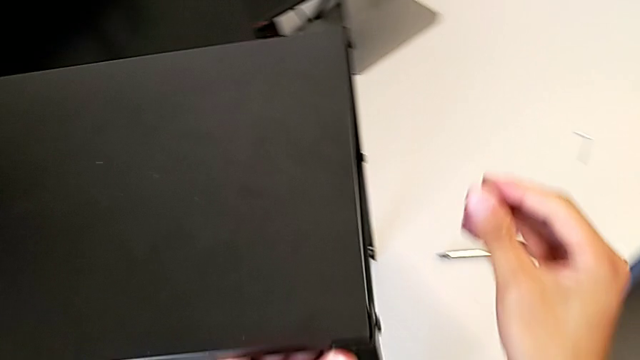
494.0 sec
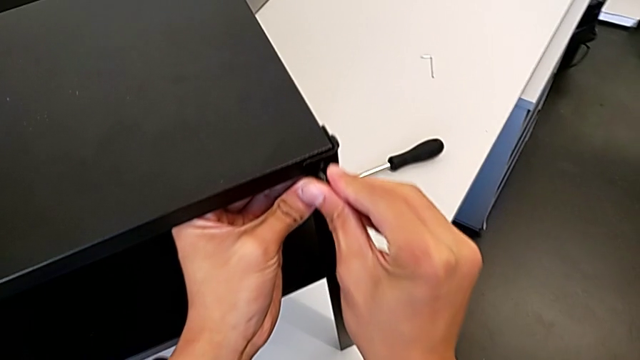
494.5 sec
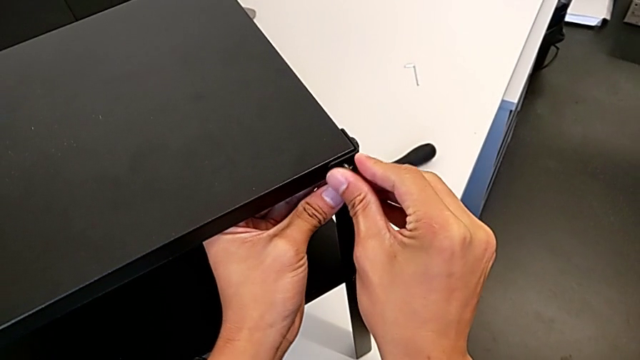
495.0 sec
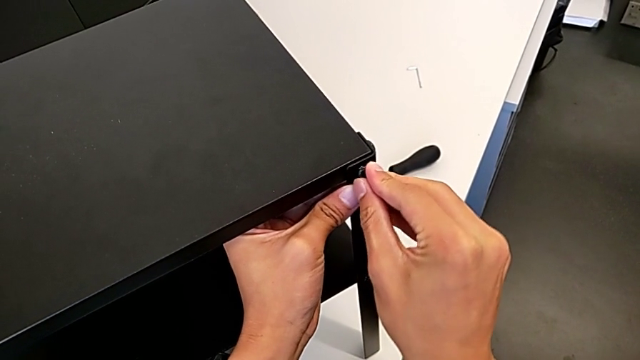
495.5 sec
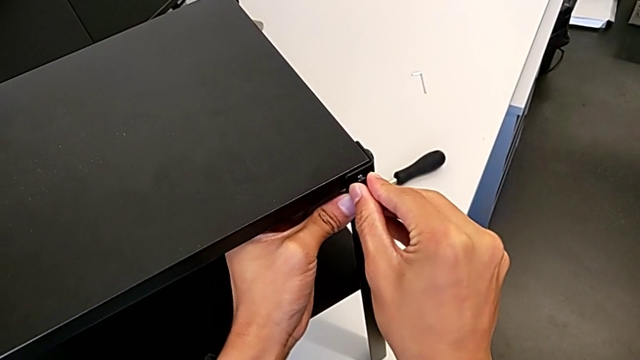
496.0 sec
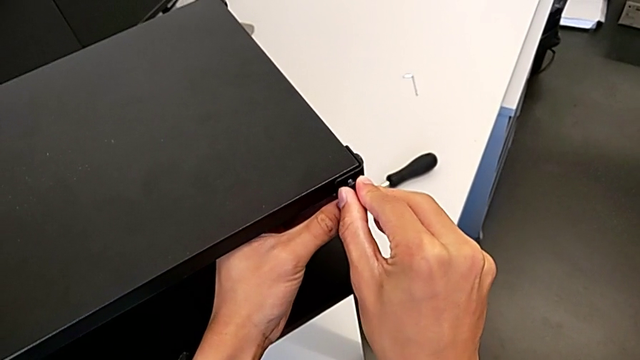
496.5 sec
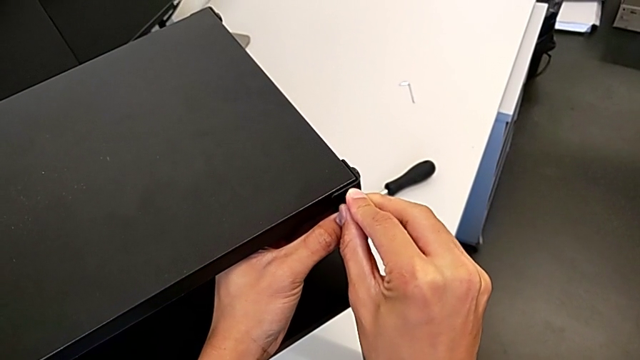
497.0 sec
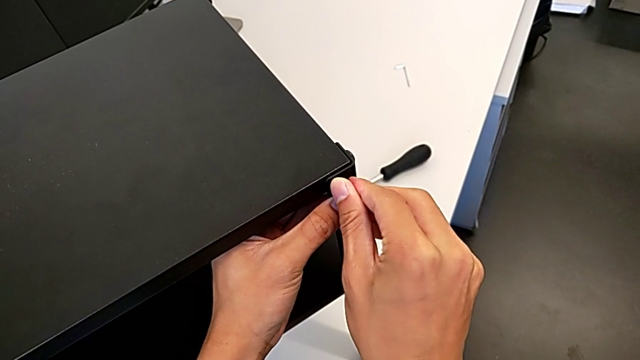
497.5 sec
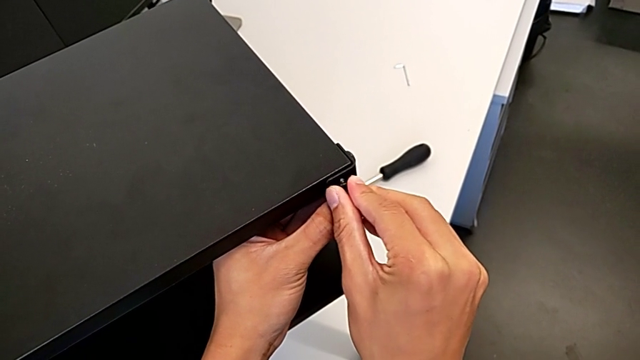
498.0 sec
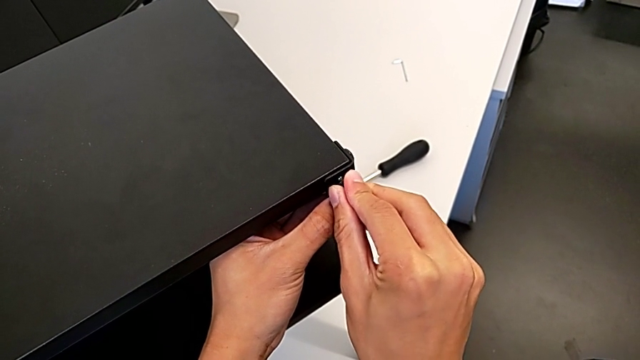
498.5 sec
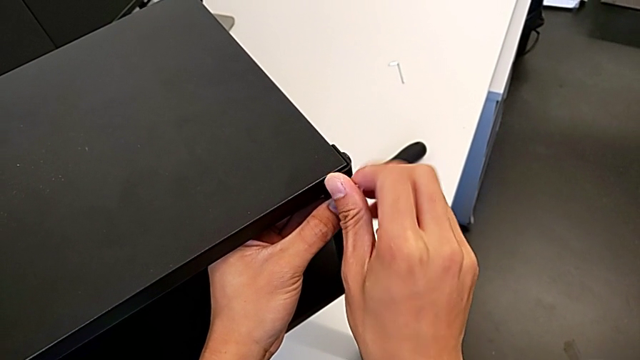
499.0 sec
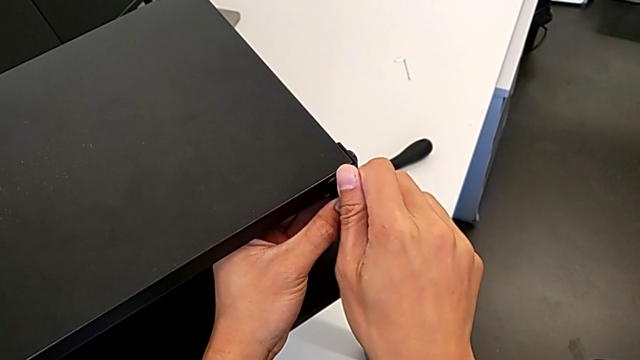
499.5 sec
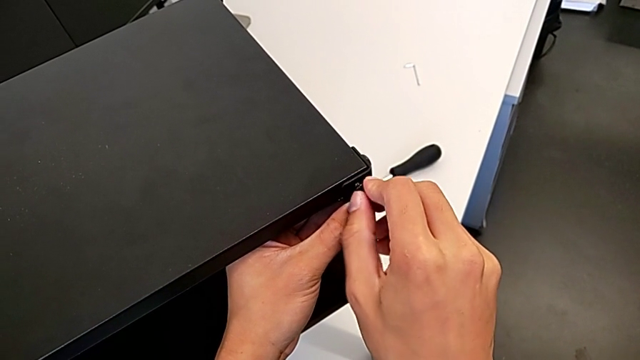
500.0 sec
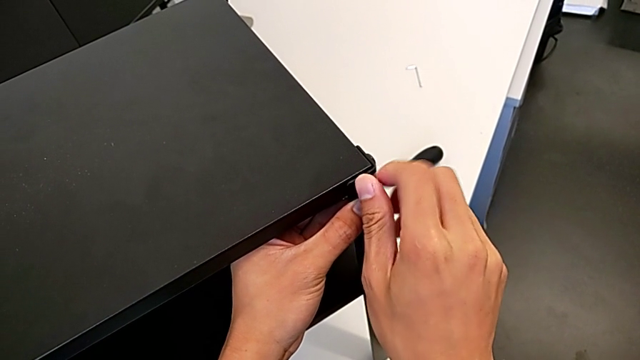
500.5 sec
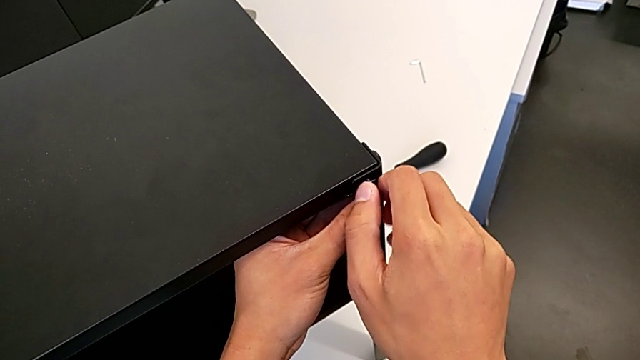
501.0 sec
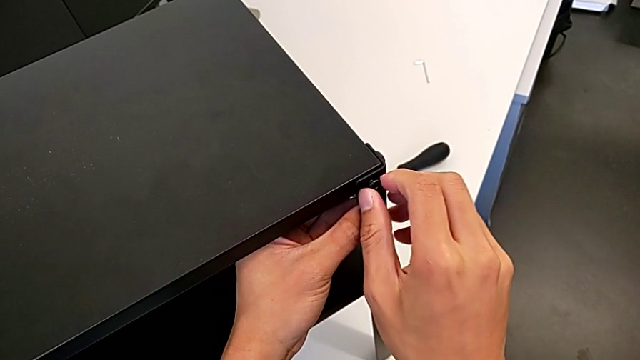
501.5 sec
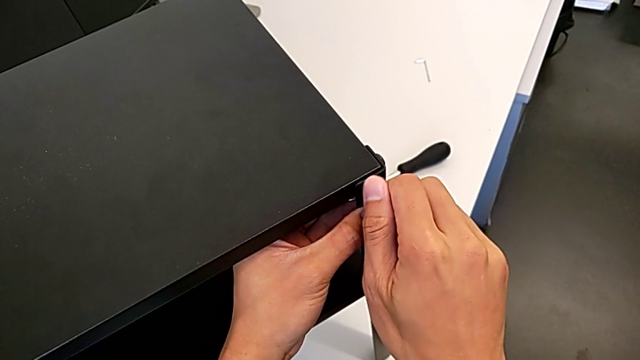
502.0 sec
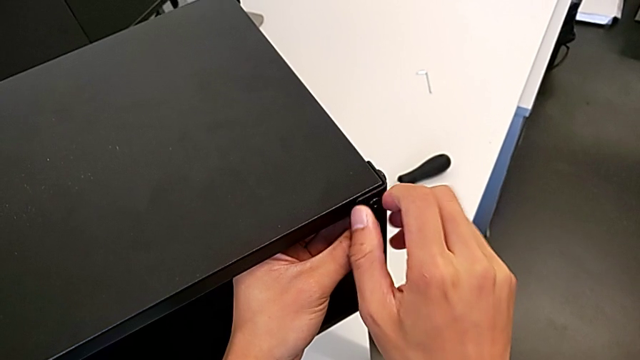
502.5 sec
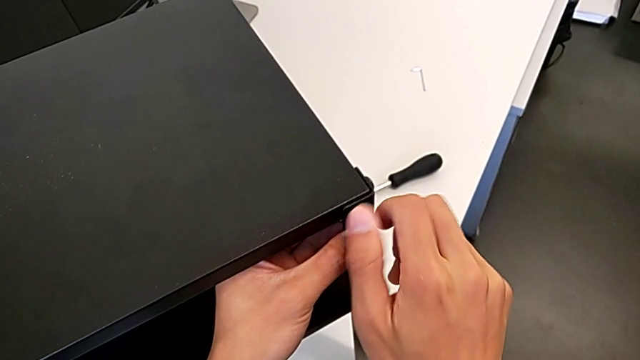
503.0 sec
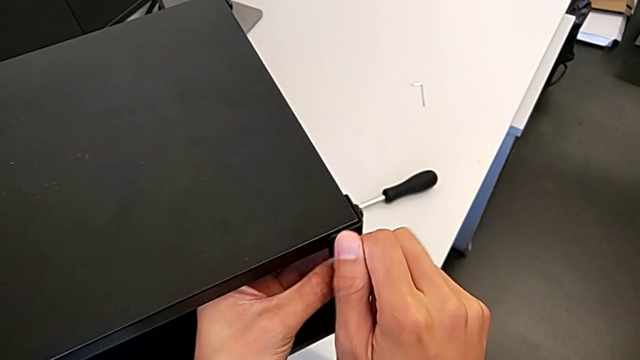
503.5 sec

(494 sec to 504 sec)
The camera wearer is screwing the fourth leg into the top of the table. They keep screwing the second hex socket head.

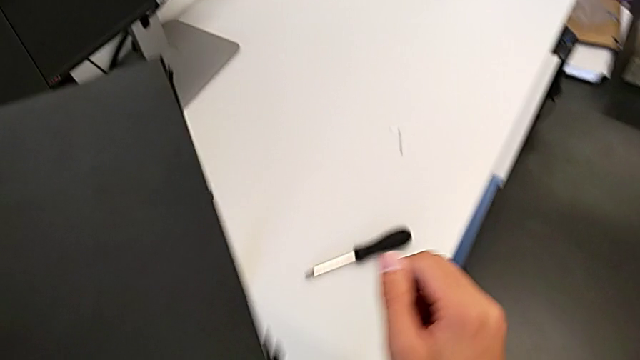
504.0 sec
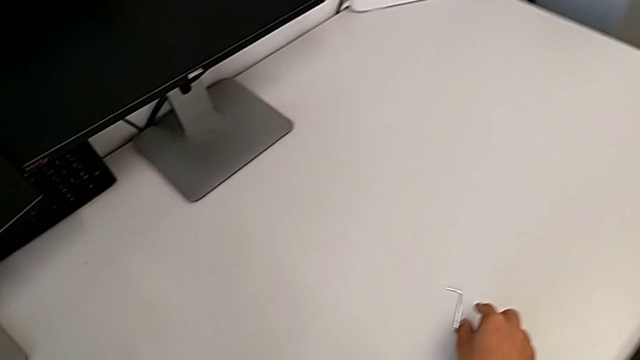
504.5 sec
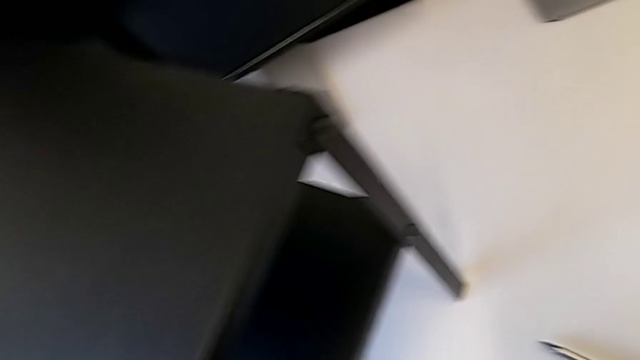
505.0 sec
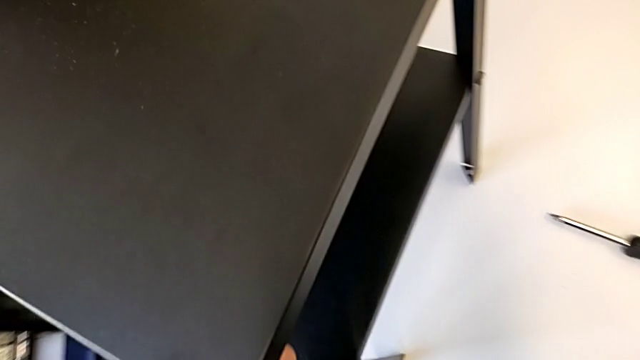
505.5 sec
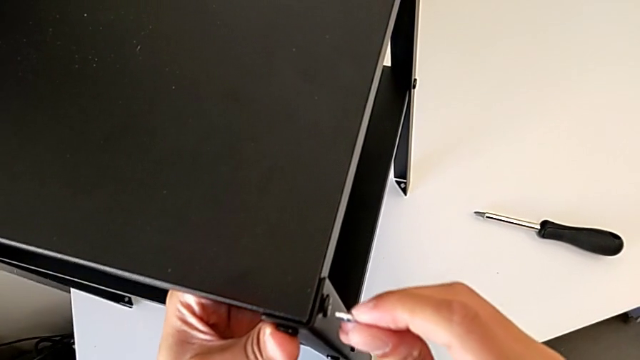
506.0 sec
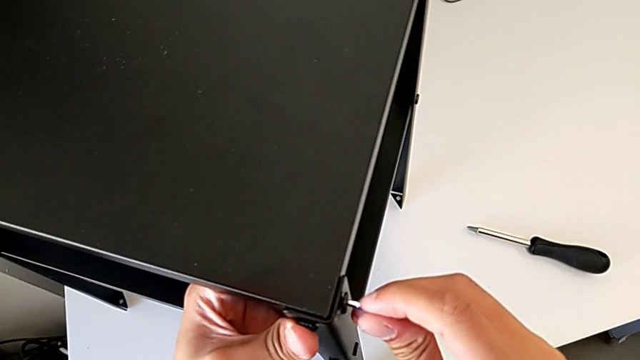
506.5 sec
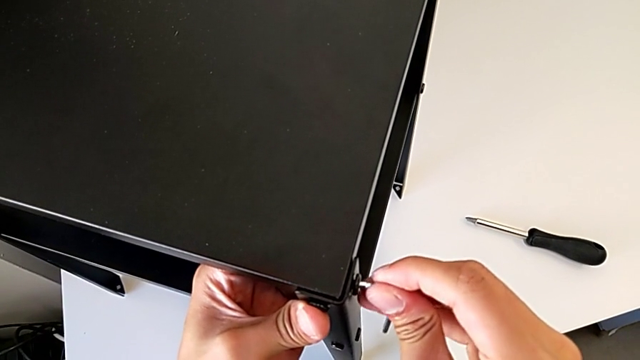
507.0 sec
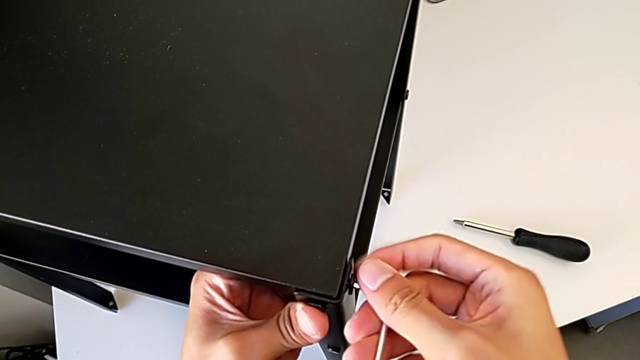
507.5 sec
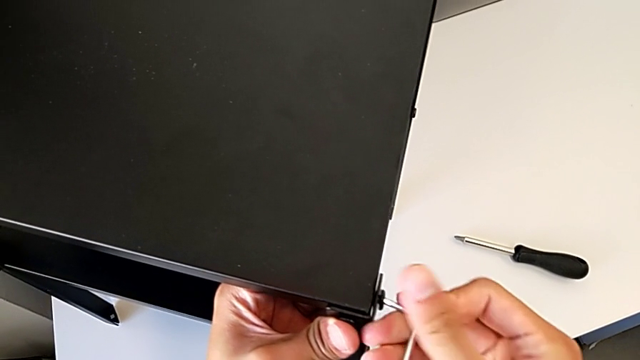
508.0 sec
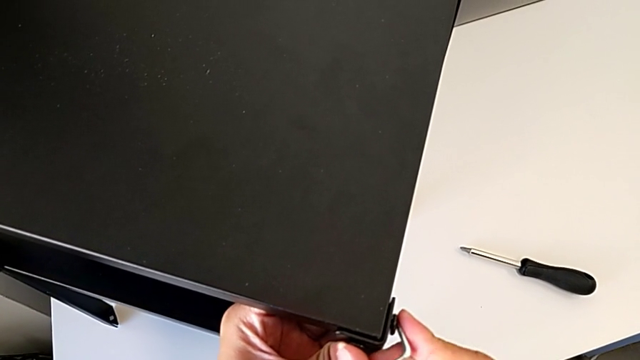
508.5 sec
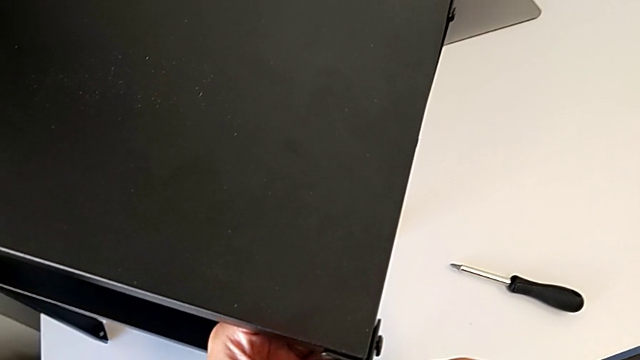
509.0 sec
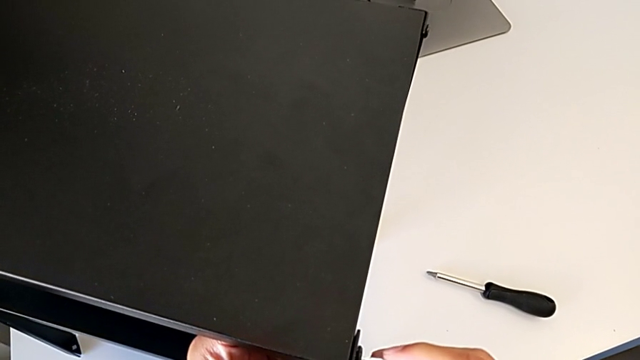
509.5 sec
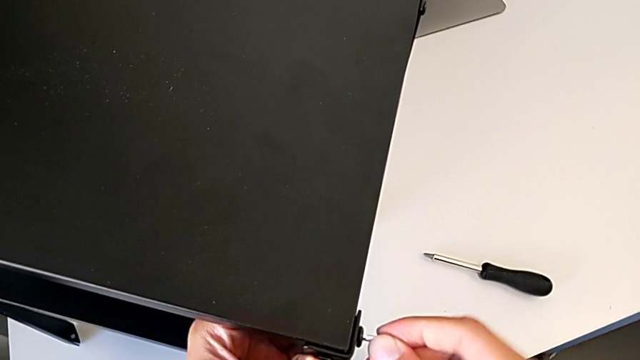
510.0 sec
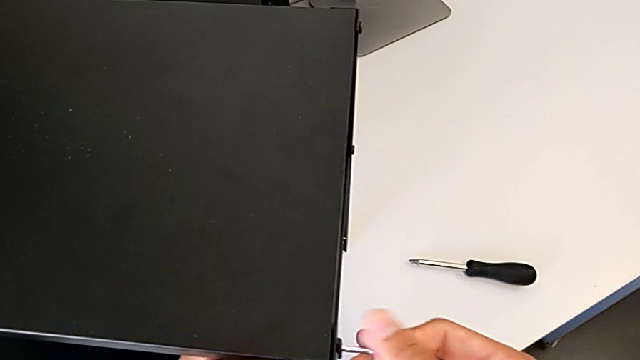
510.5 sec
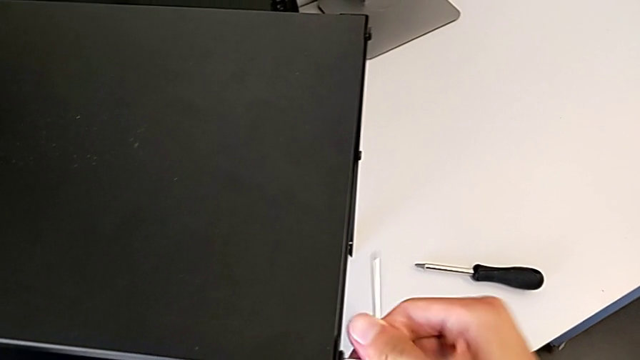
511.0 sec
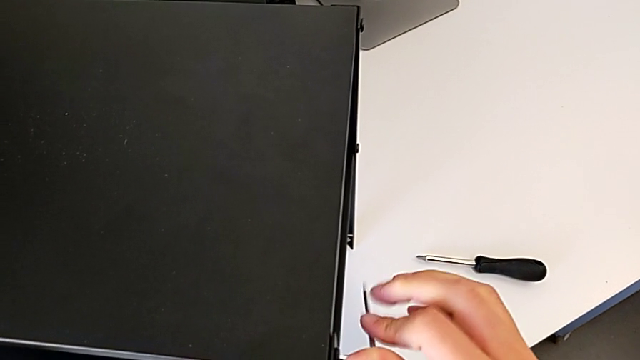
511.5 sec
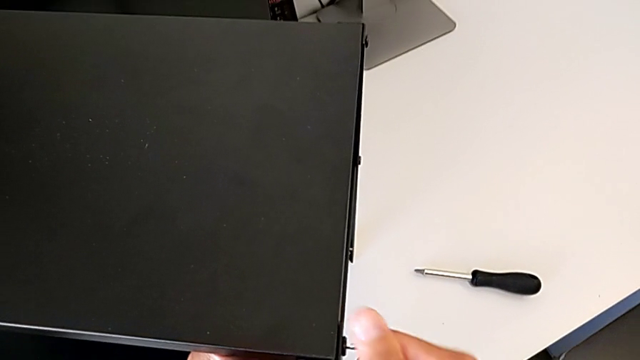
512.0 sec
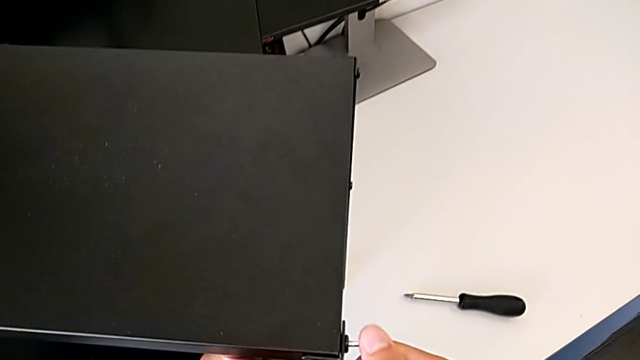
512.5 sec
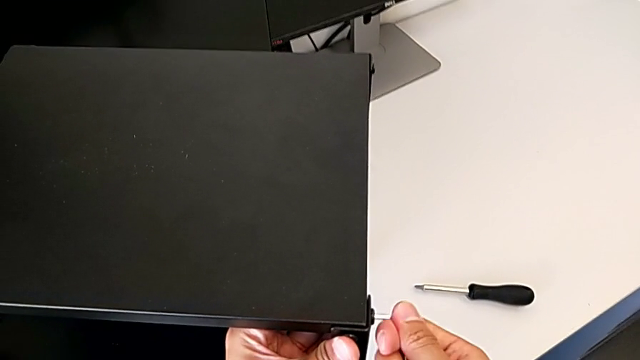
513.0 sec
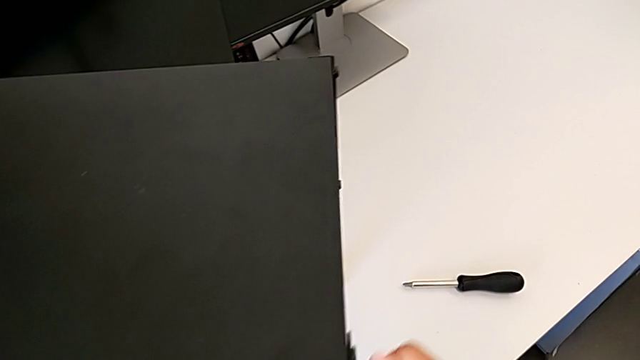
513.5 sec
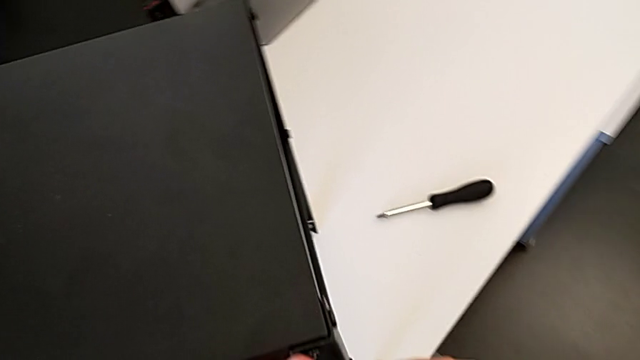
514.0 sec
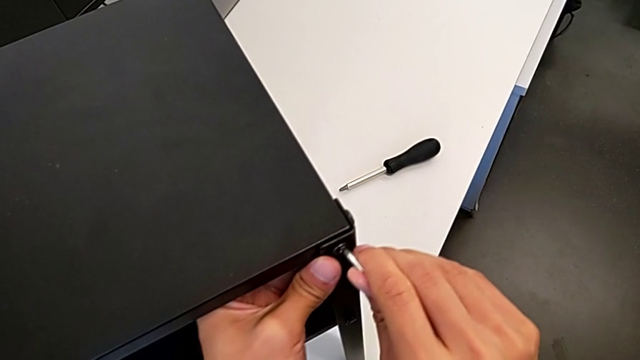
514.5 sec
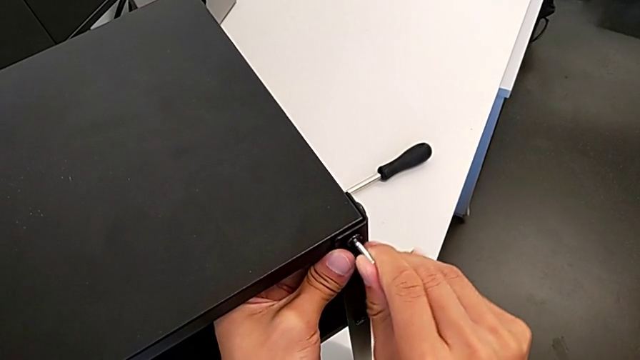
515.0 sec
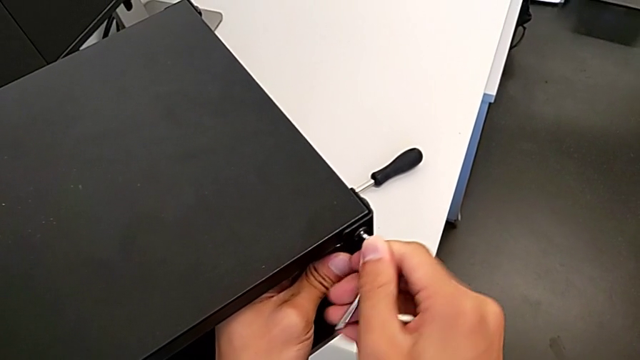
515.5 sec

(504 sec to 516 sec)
The camera wearer is tightening the top screws on the table. They lift the Allen wrench, screw the first hex socket head and begin to screw the second hex socket head.
